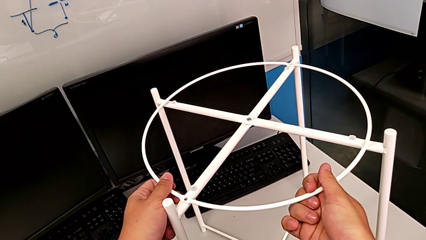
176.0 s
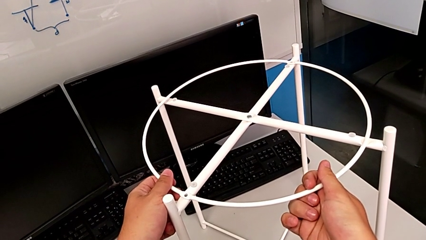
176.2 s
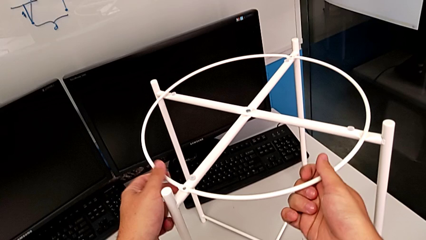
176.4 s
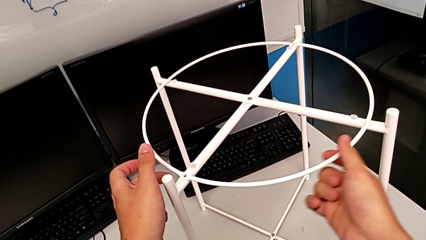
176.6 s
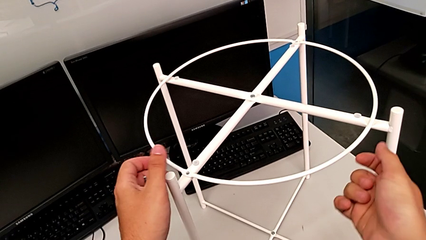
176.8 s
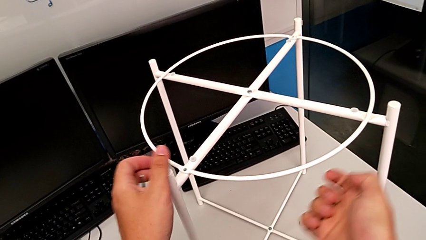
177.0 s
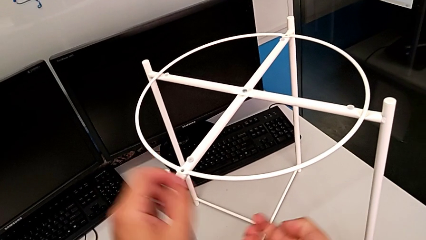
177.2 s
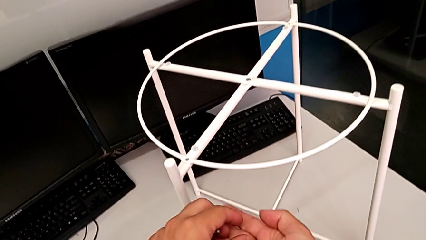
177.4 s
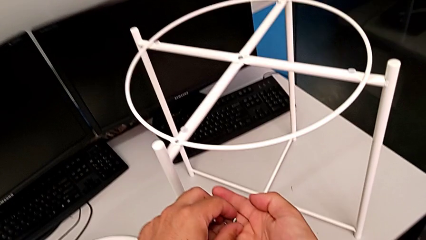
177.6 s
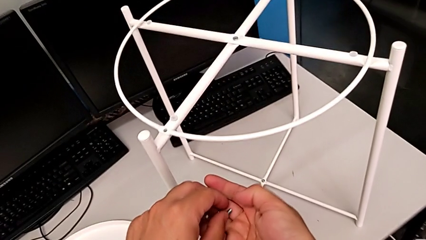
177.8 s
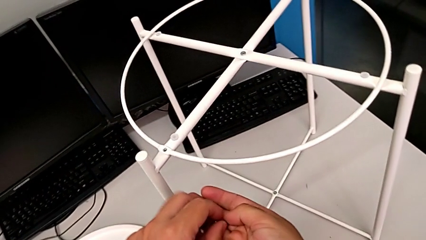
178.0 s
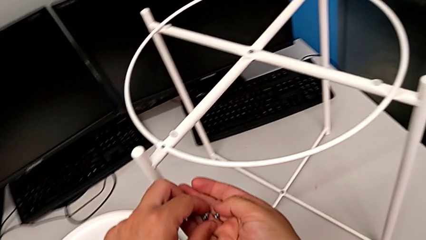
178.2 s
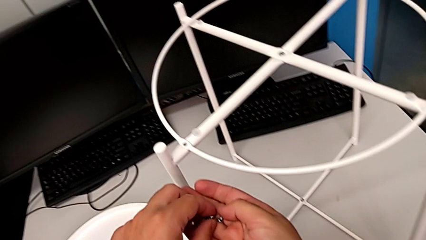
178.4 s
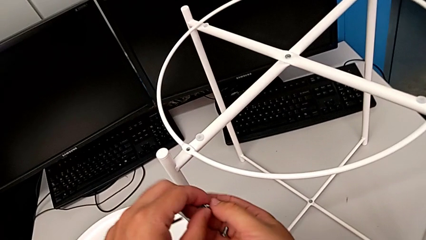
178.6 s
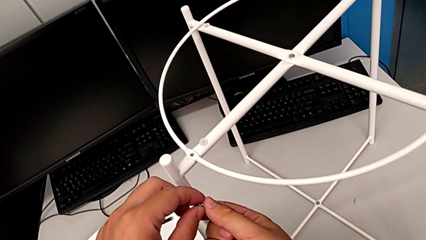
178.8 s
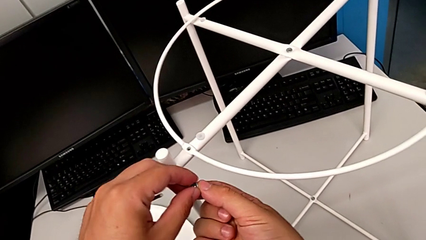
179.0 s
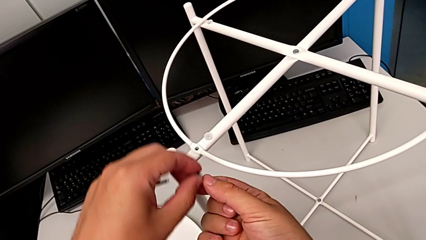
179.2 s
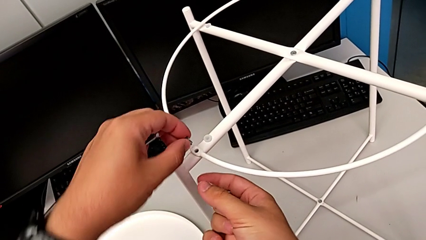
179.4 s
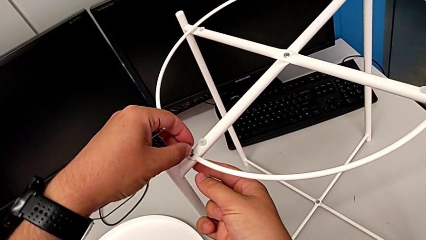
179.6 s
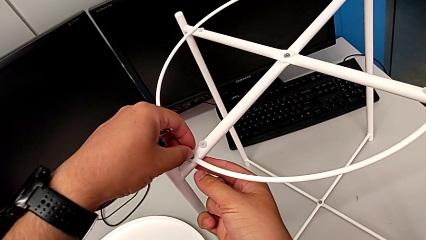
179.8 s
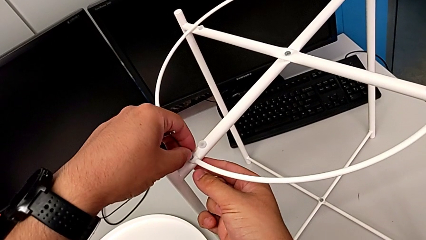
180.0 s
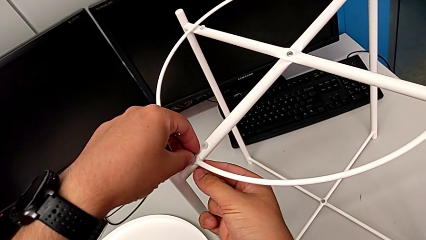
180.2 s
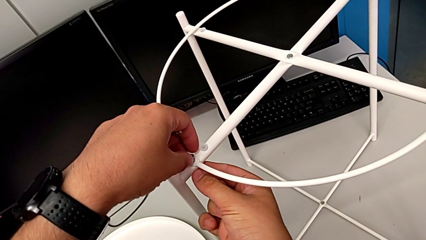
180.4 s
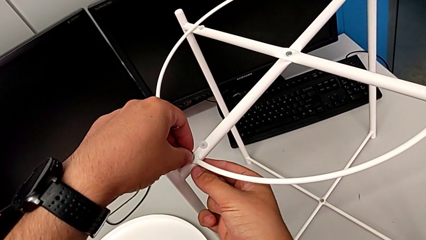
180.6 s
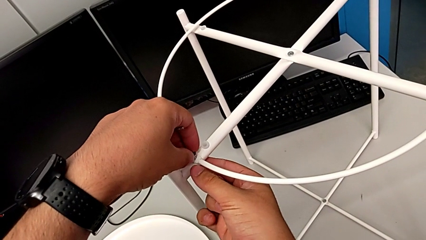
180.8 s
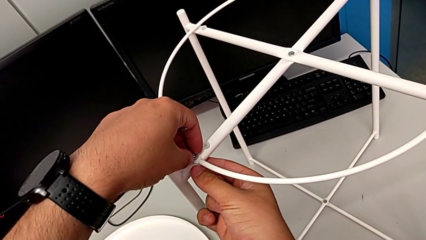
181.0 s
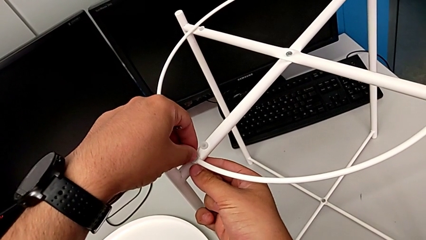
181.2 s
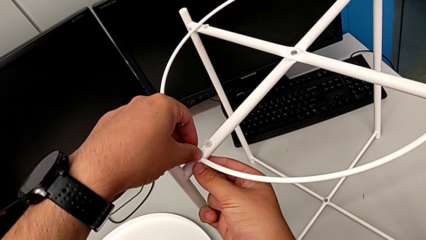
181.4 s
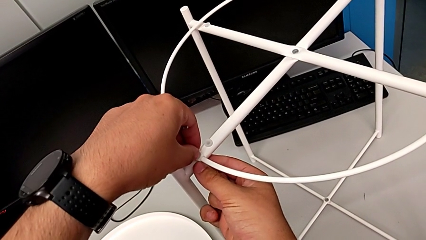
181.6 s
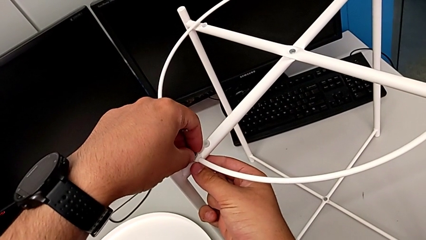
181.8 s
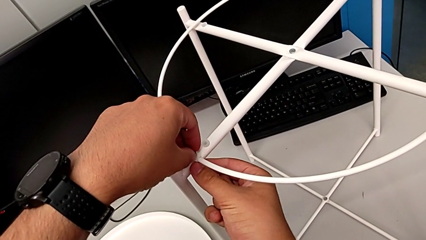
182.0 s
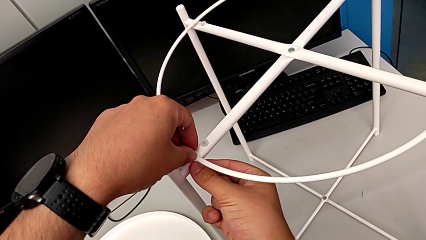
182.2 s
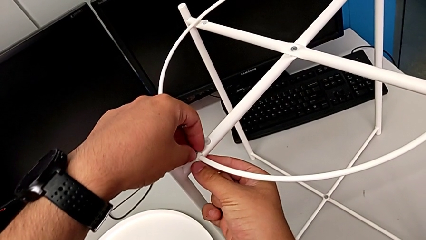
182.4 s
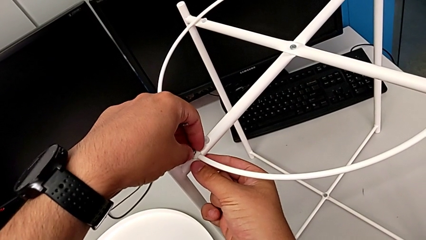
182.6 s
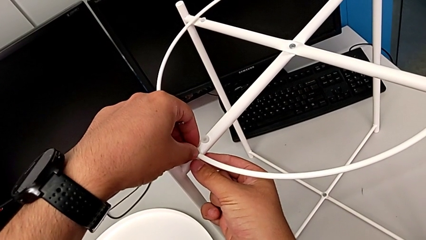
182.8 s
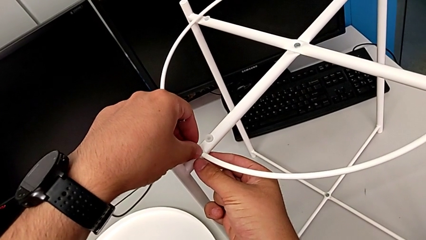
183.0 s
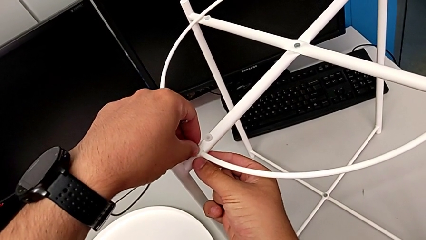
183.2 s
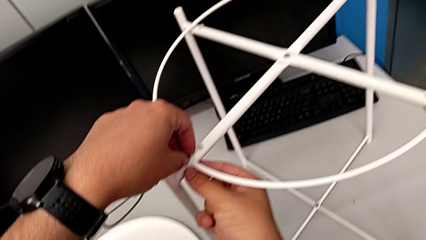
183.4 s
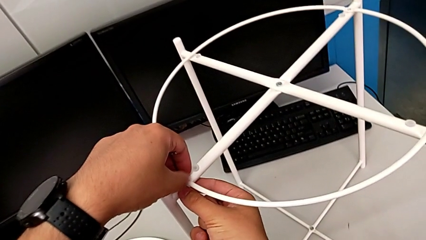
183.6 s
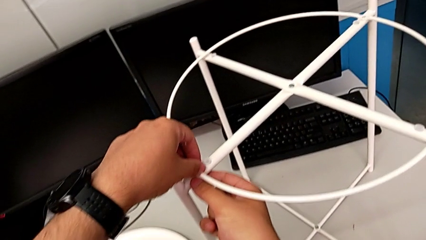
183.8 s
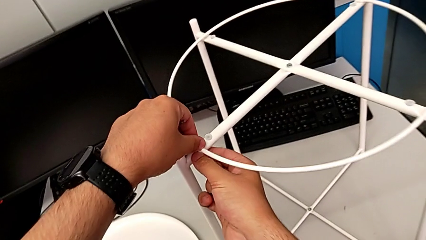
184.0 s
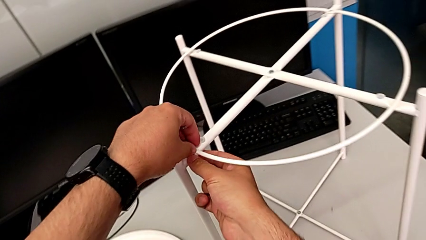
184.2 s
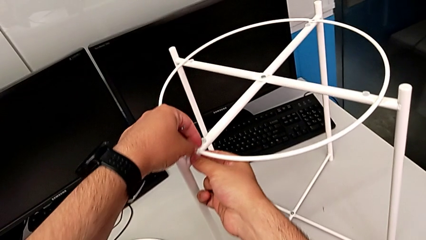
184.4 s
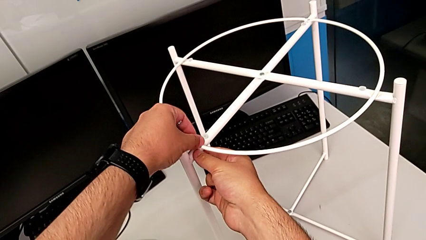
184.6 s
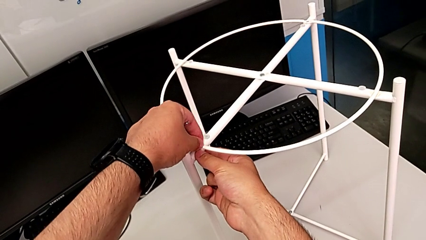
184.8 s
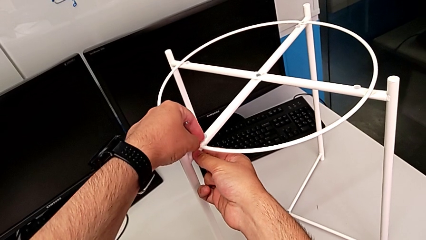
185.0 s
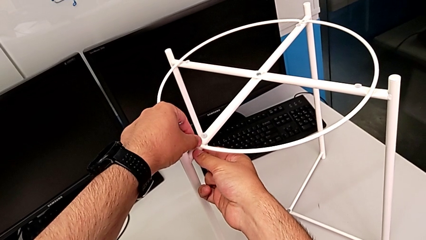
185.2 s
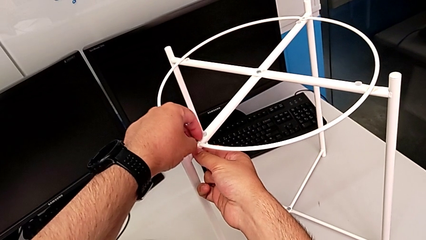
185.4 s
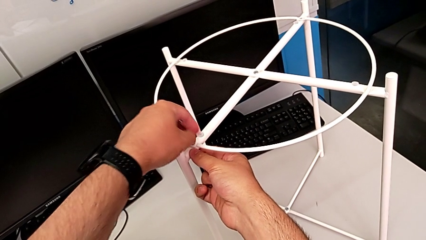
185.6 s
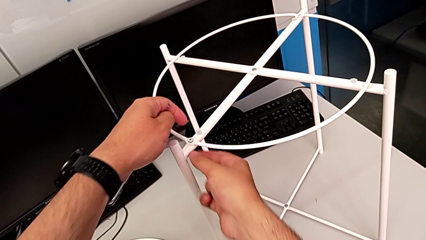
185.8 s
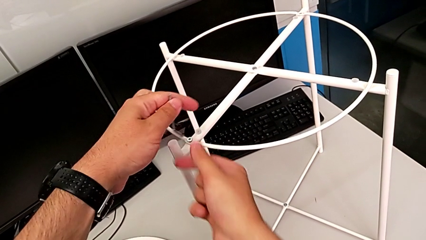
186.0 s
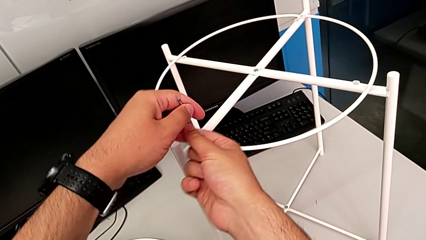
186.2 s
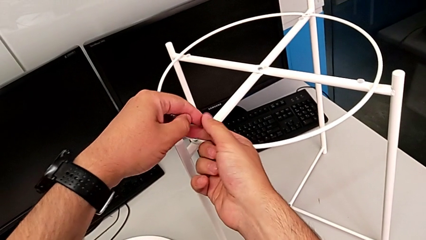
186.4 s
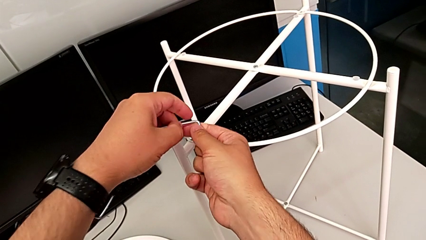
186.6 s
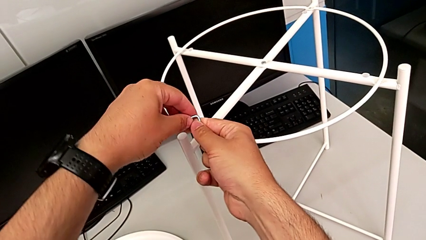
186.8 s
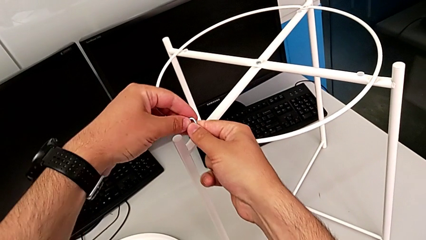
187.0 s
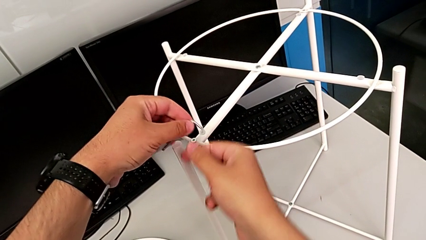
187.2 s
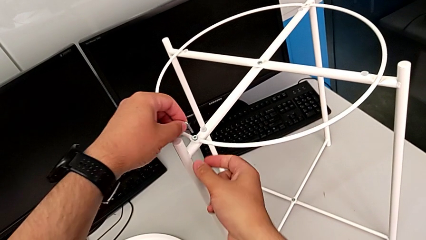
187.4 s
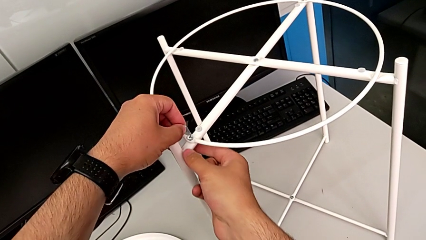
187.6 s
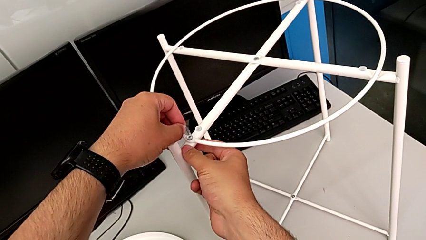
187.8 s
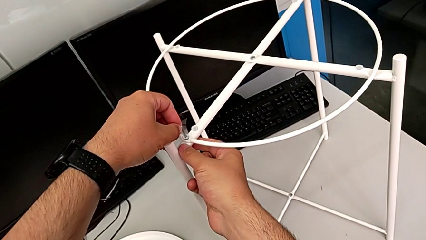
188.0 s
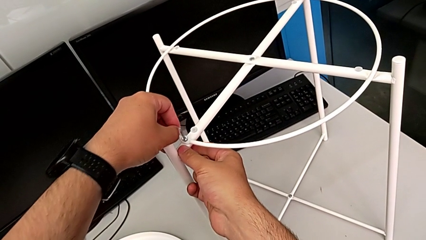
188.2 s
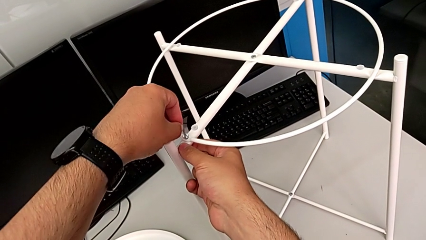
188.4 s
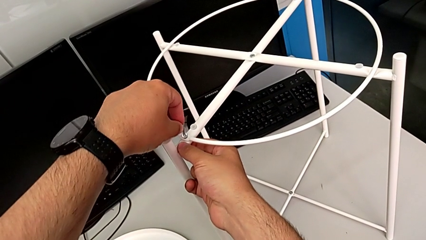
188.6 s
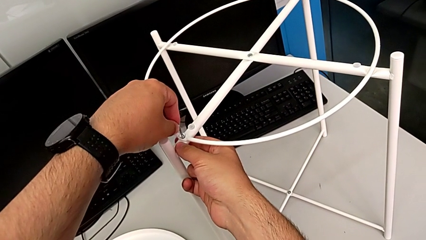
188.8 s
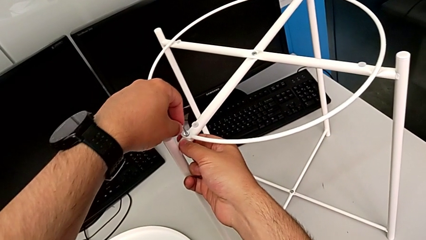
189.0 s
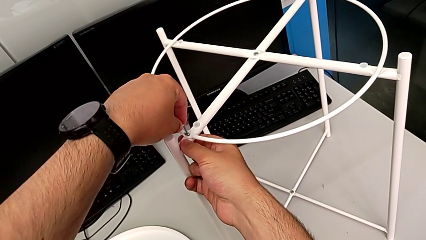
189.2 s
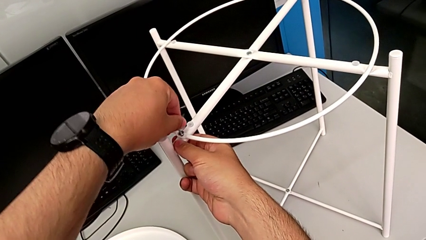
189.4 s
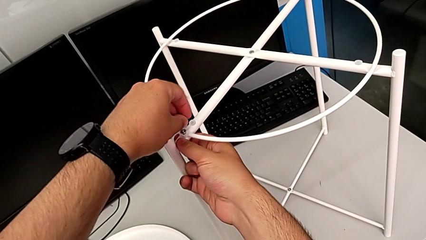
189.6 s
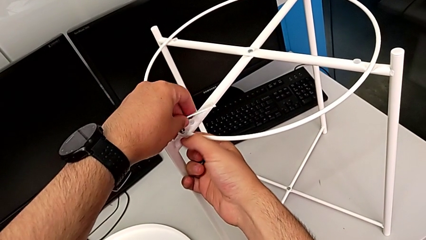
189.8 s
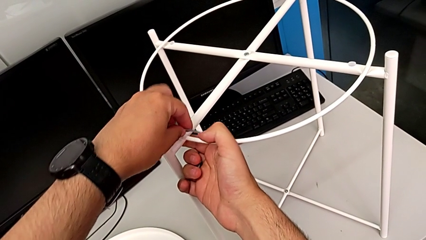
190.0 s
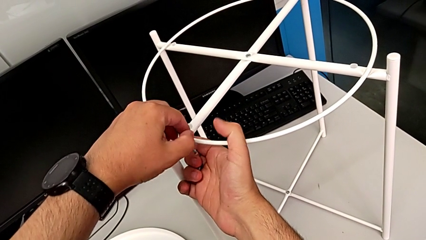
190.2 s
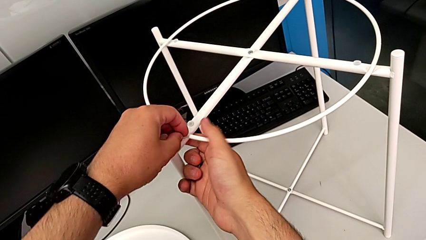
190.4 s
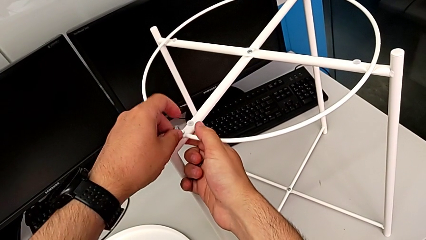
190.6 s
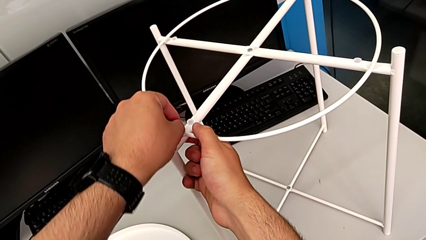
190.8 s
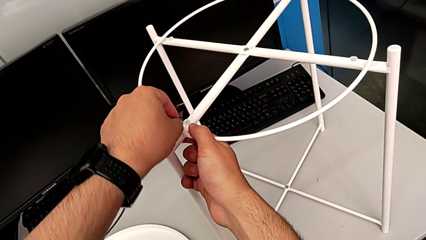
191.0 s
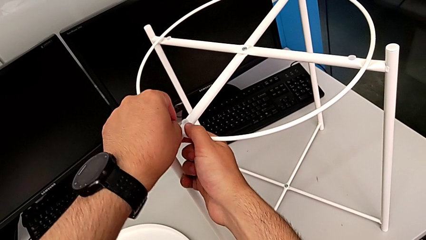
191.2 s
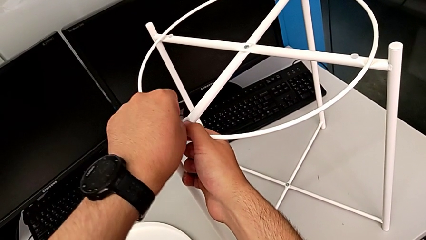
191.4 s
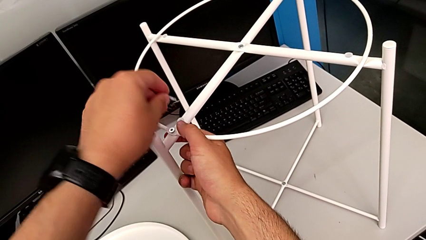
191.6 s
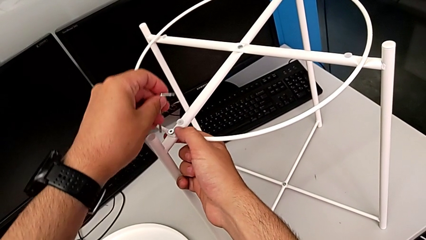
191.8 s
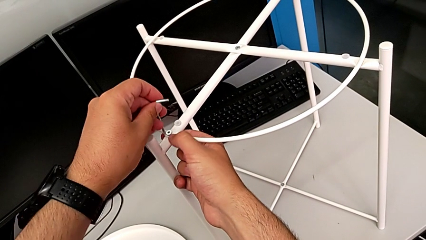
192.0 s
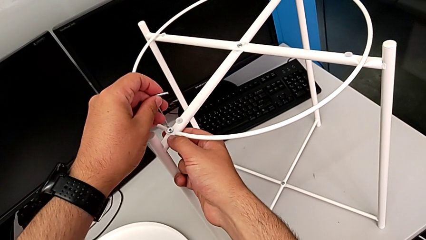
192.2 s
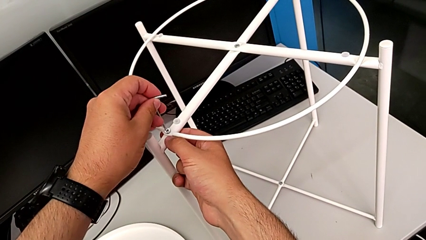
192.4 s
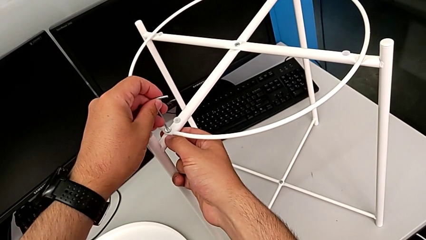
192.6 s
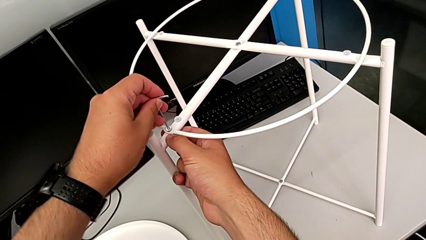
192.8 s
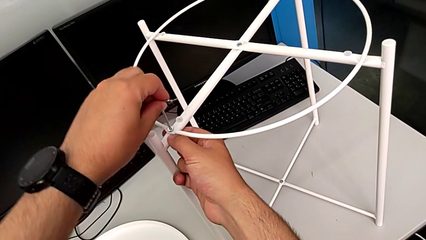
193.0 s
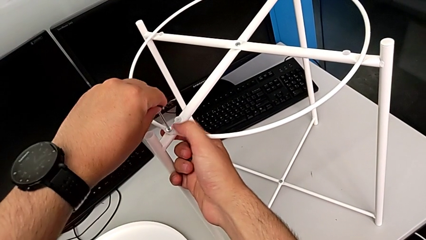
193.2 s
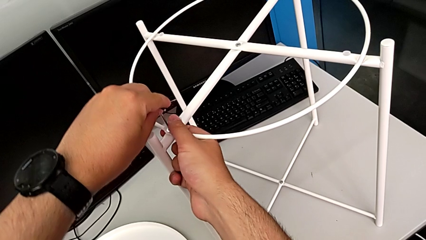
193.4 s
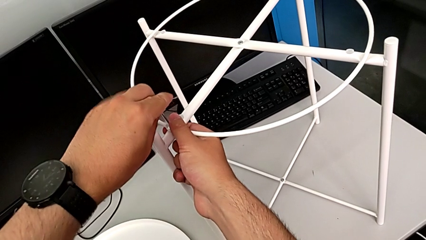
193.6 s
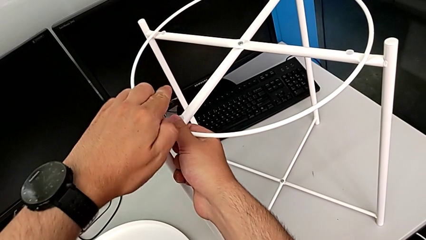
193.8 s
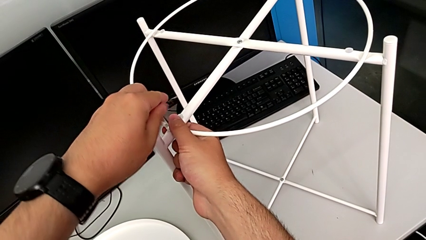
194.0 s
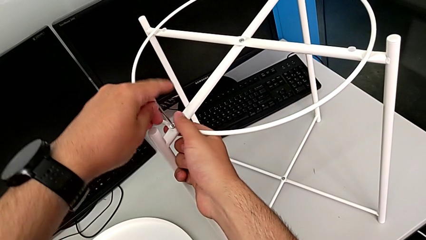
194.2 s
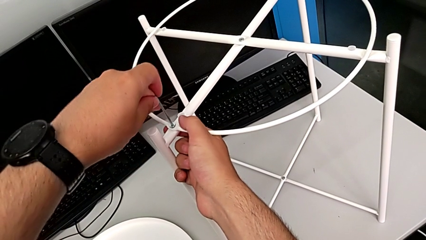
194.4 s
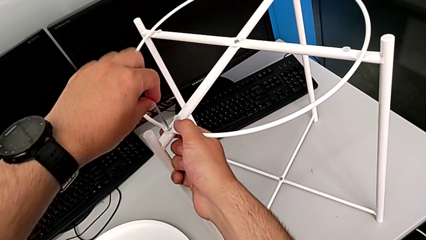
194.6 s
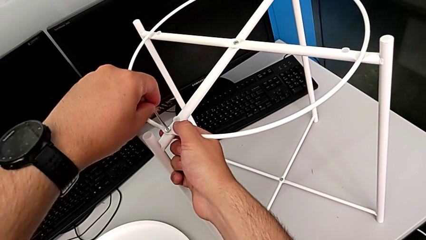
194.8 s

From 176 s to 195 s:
The camera wearer is screwing the circle onto the legs. They hold the tray table, grab the hex socket head, insert it, screw it, rotate the Allen wrench, insert it and begin to screw the hex socket head.
